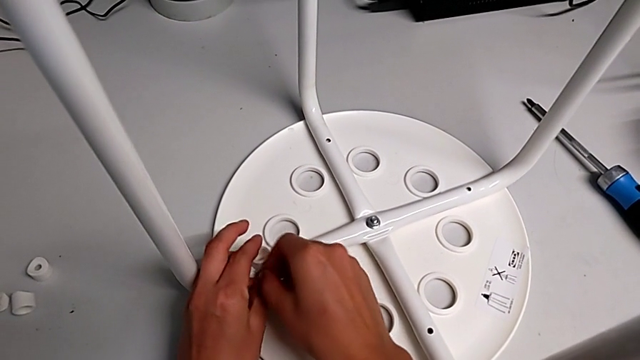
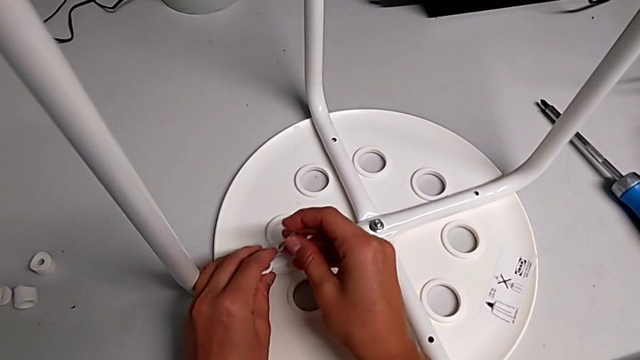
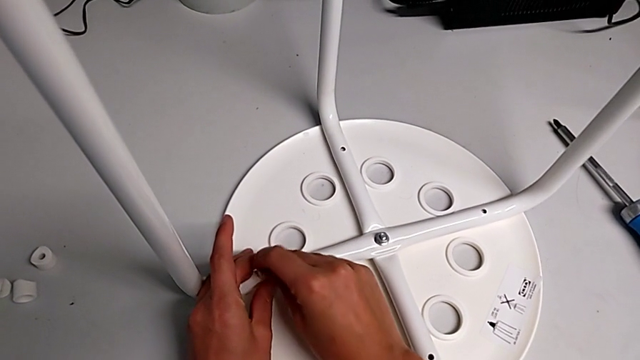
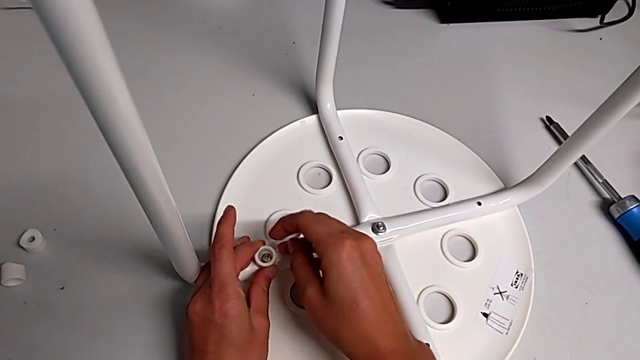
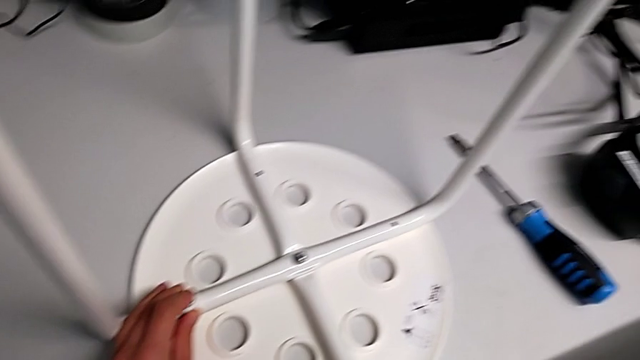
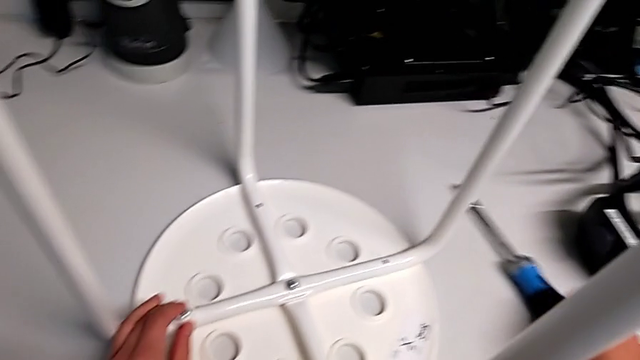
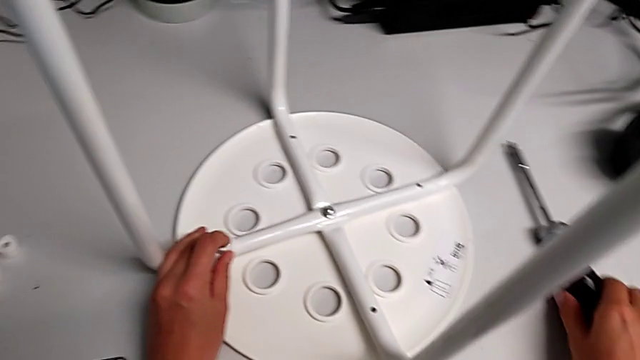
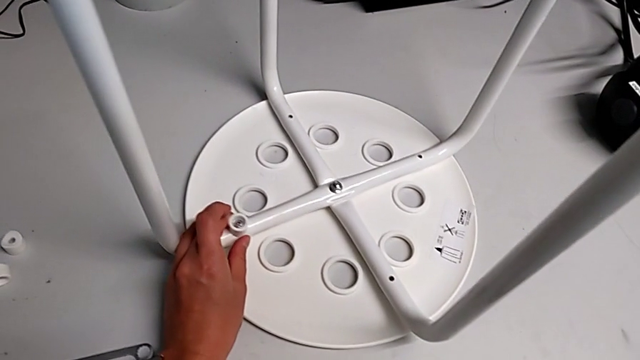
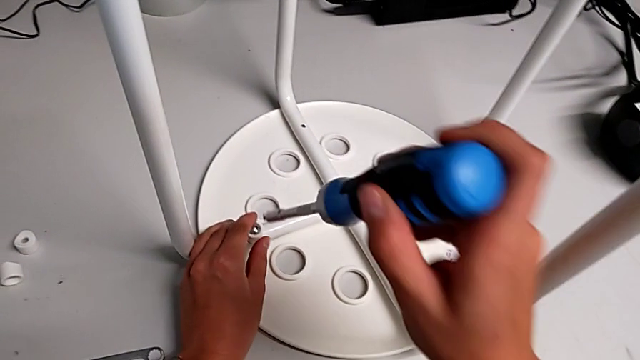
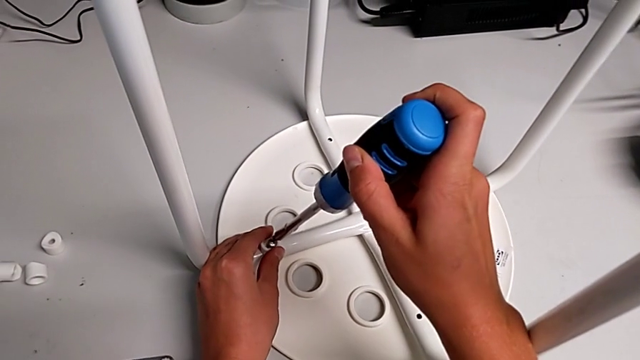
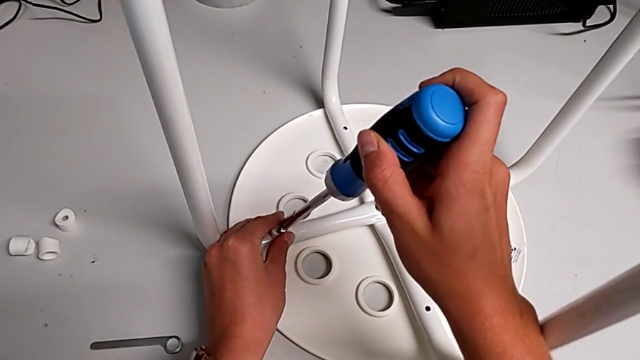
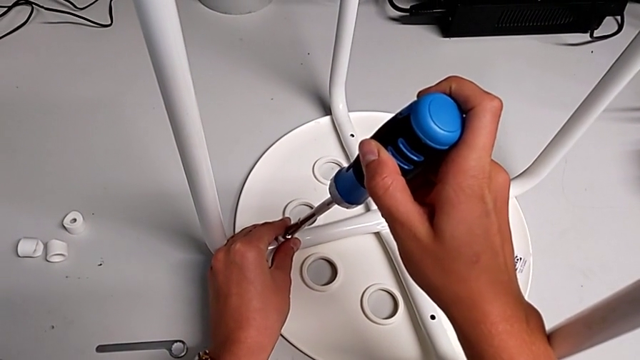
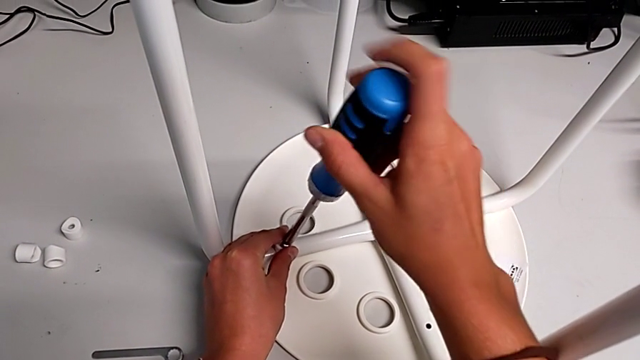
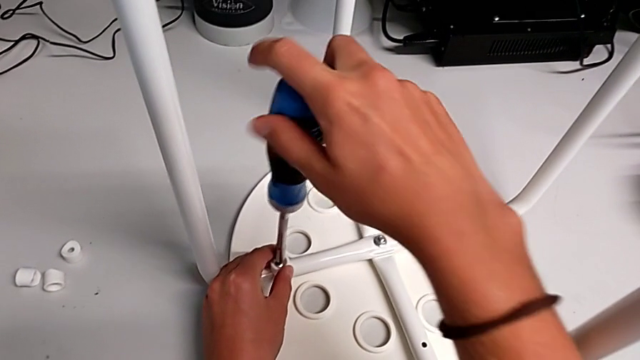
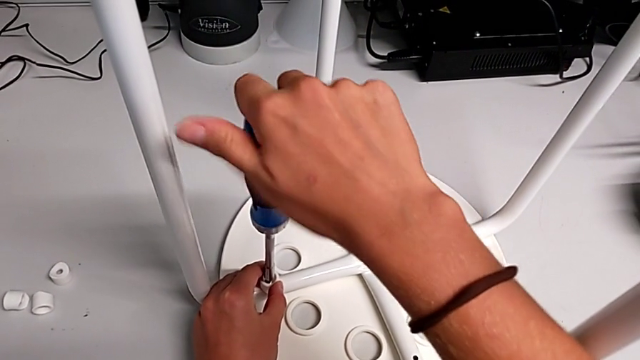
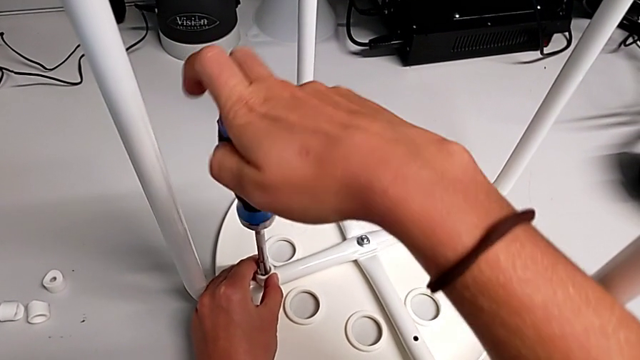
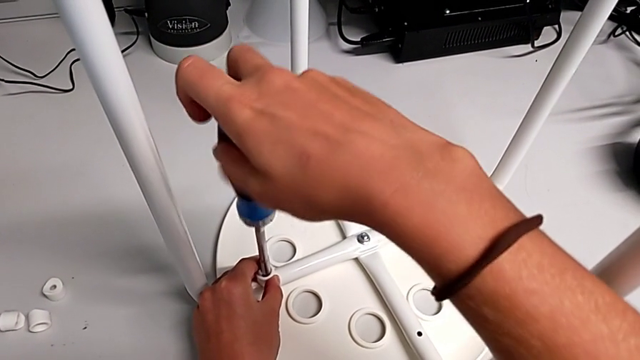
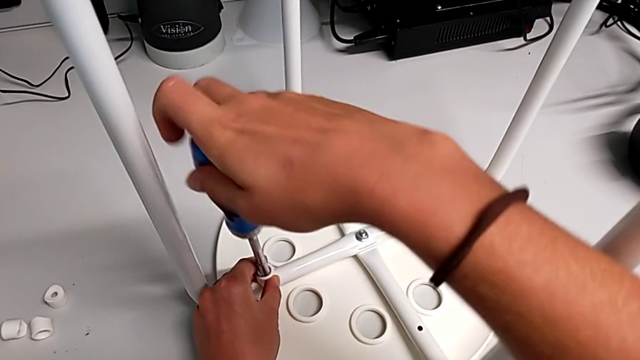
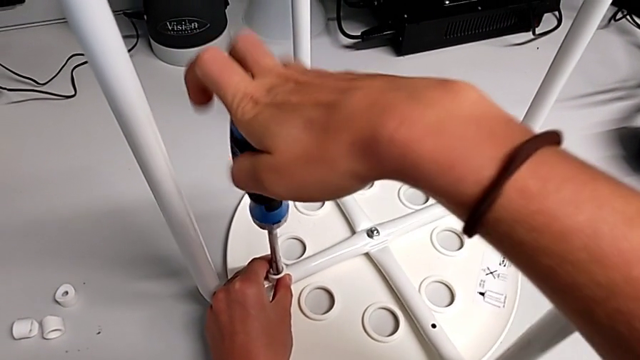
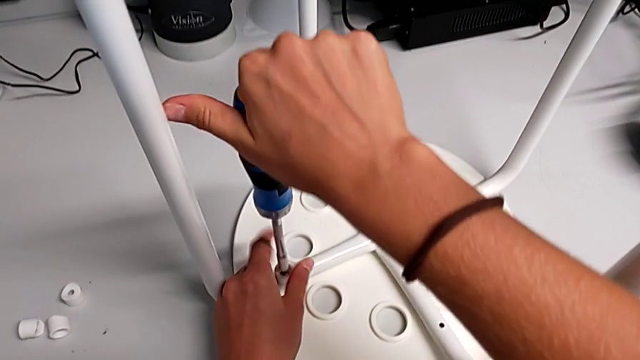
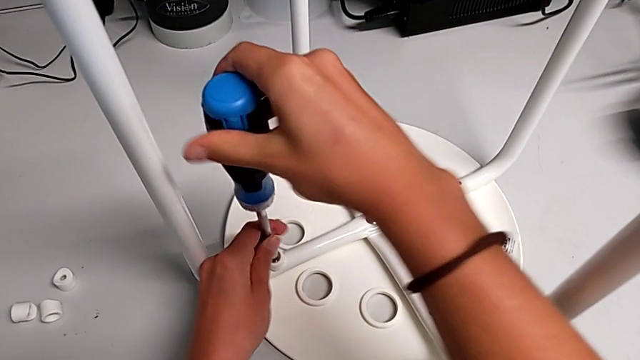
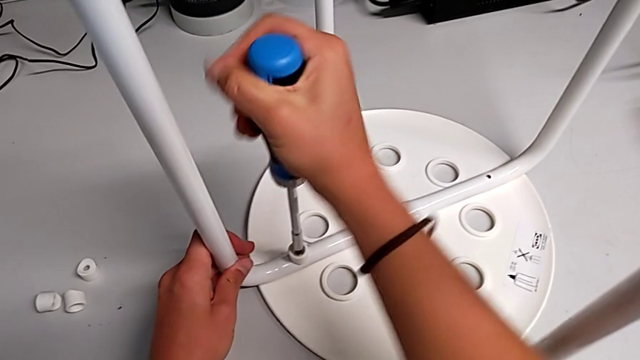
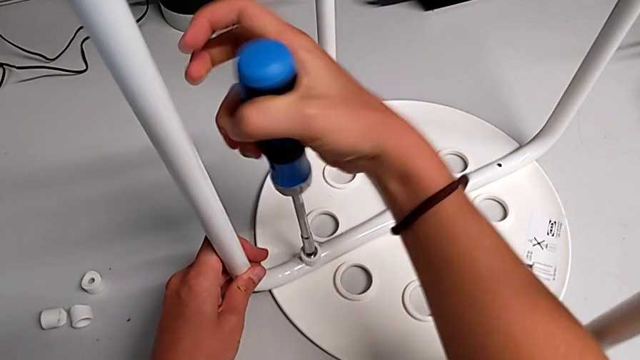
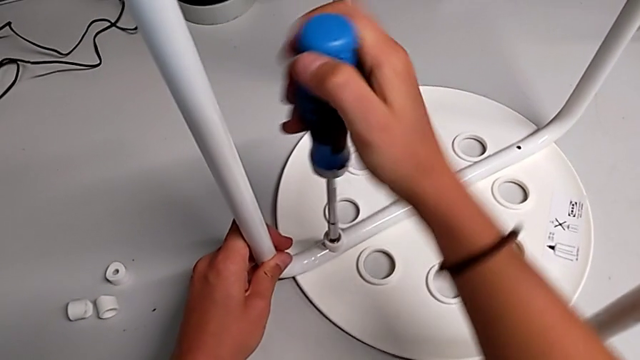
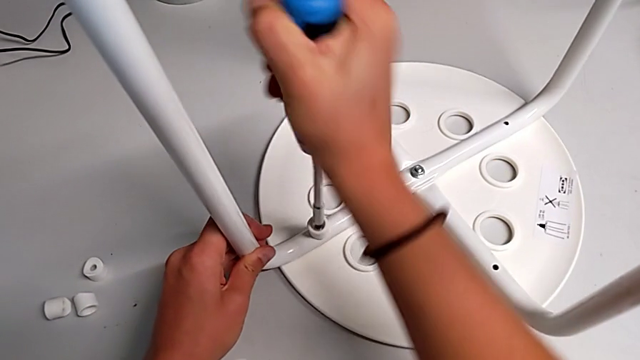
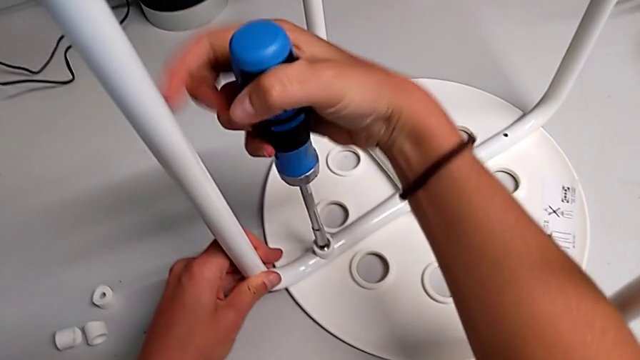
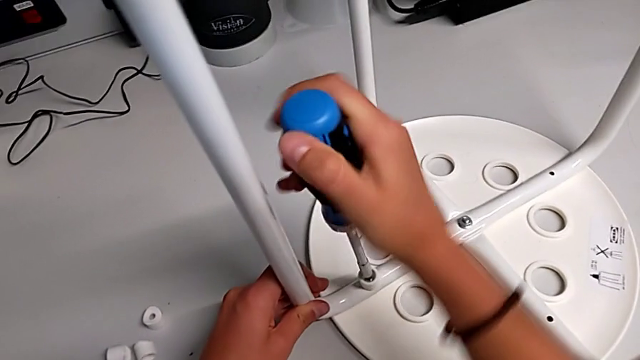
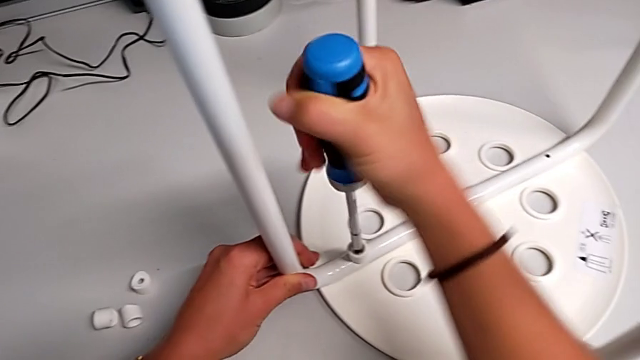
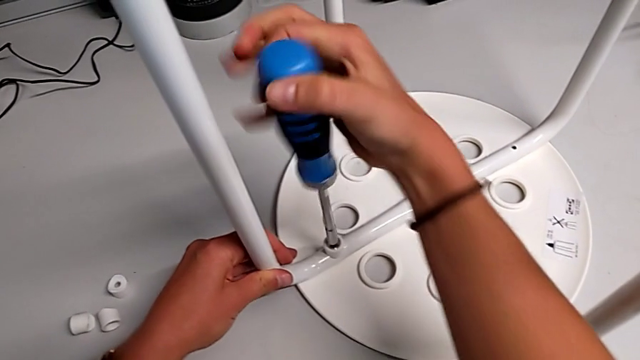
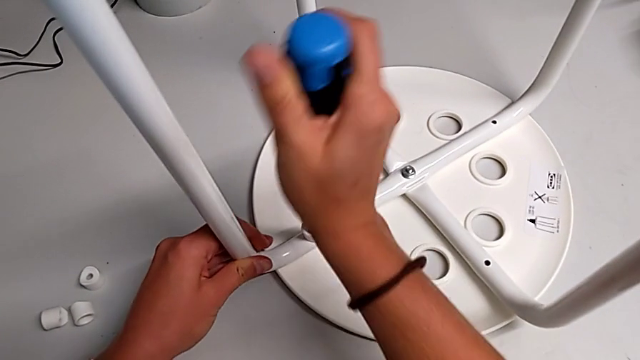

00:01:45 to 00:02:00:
The camera wearer is assembling the seat with the legs. They insert the screw with the right hand, approach the screwdriver, grab it with the right hand, approach the screw, insert the screwdriver with the right hand and begin to screw the screw.

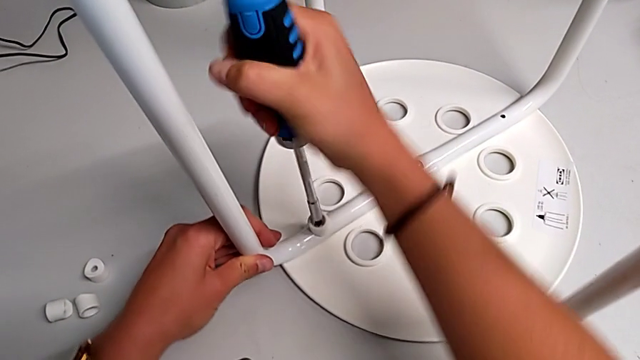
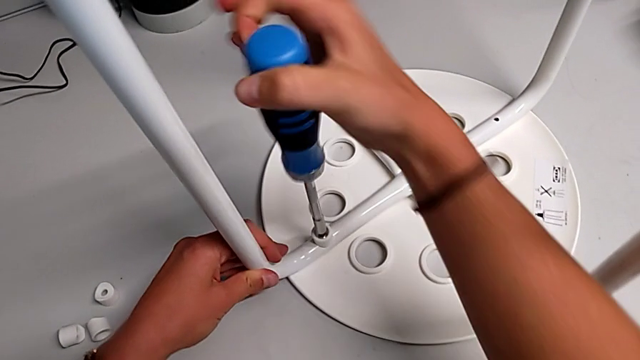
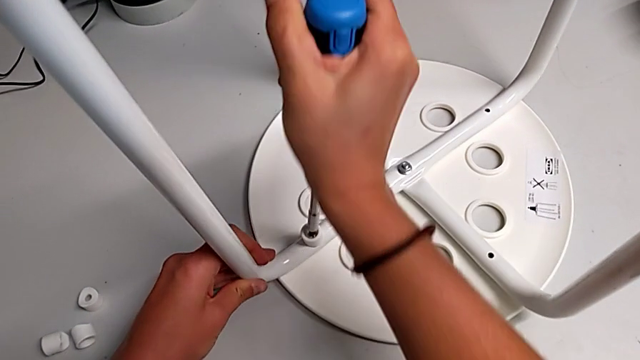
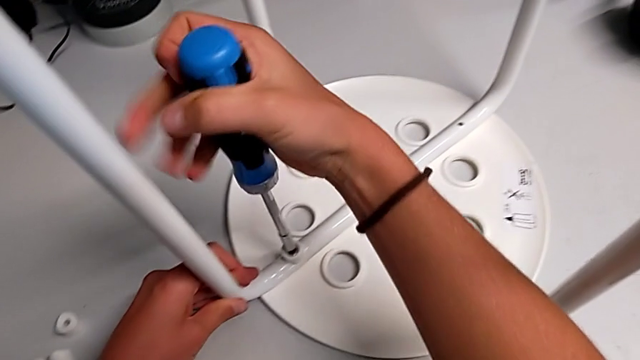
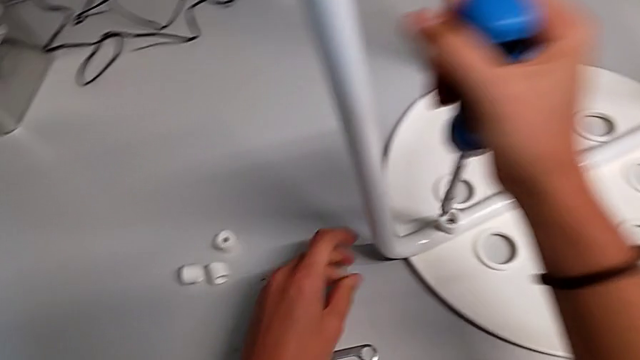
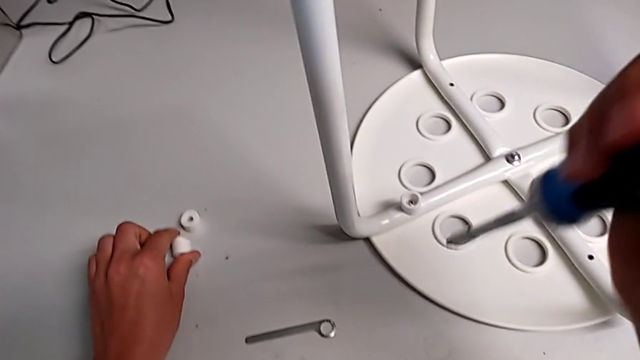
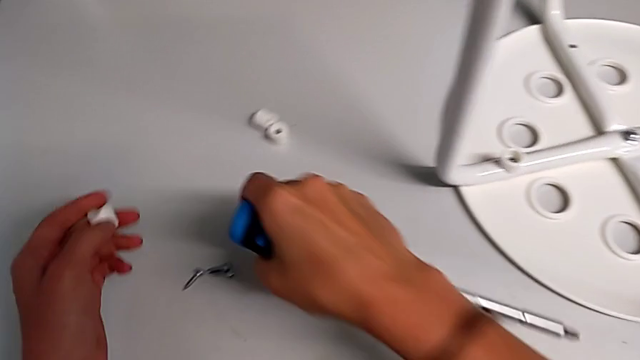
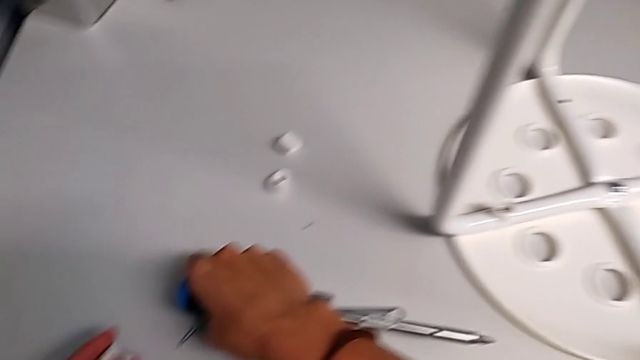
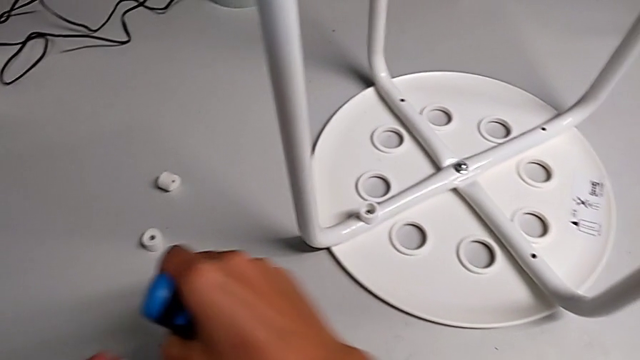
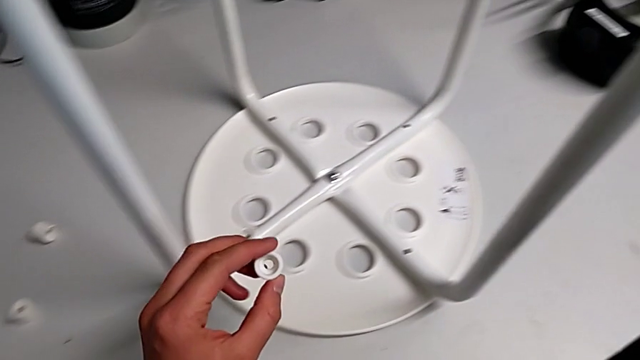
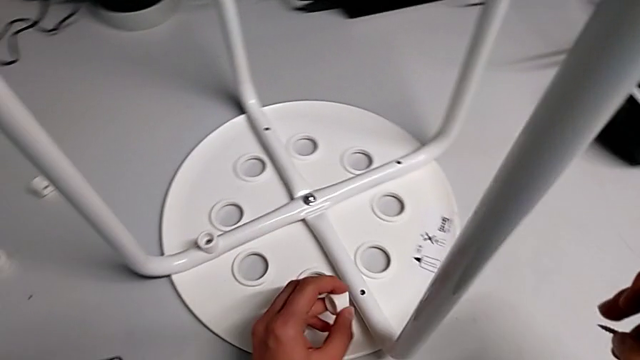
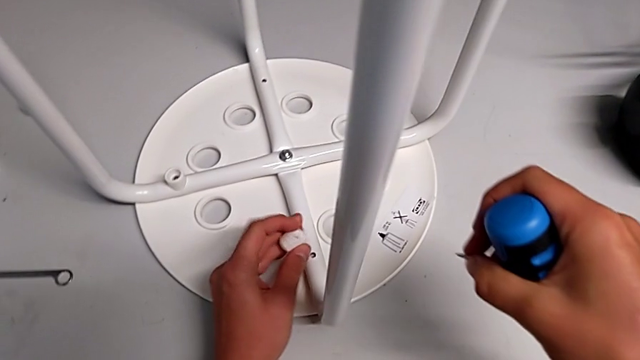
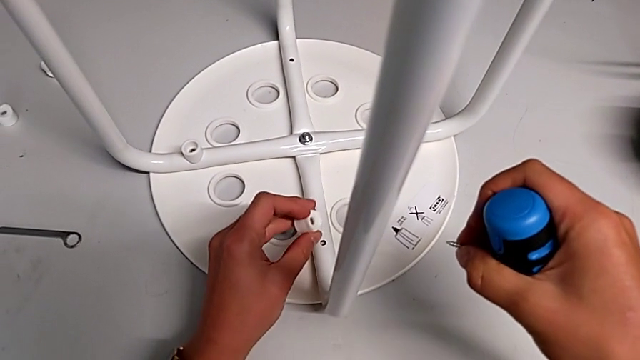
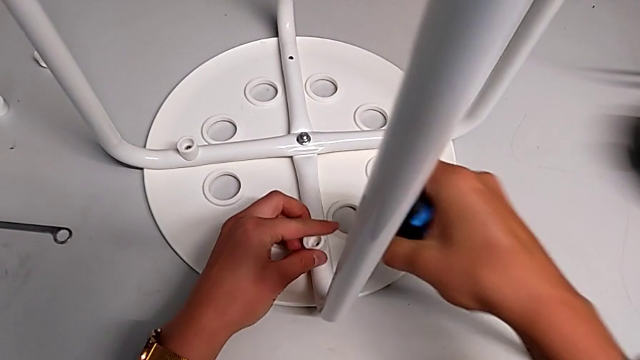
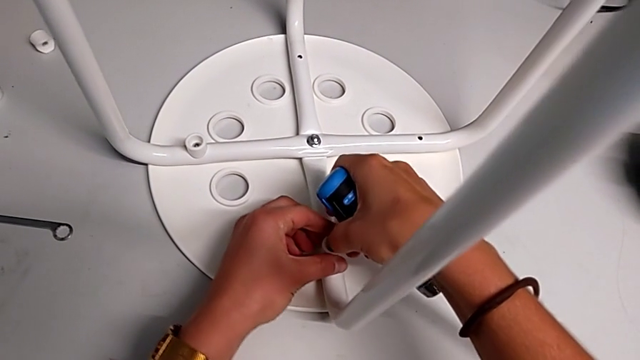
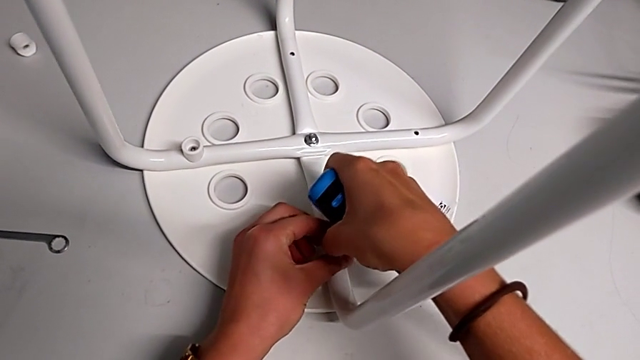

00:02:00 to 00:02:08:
The camera wearer is assembling the seat with the legs. They screw the screw, withdraw the screwdriver, grab the washer, grab the screw, approach the leg, place the washer, insert the screw with the right hand and grab the washer with the left hand.
